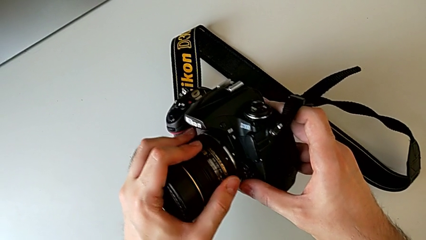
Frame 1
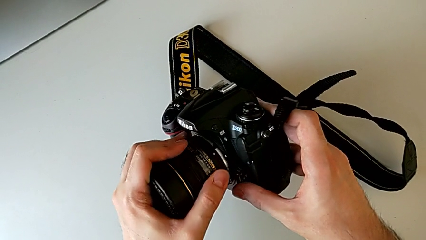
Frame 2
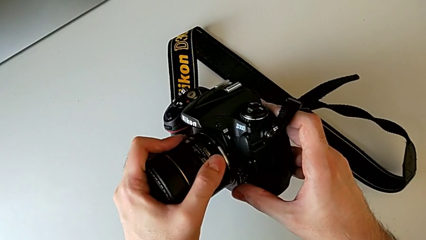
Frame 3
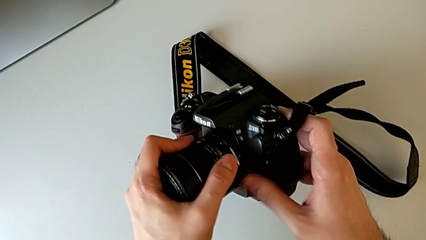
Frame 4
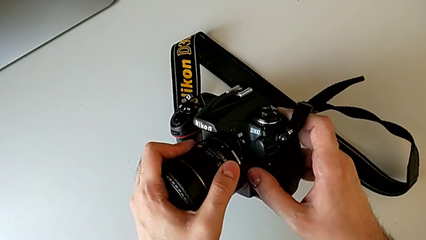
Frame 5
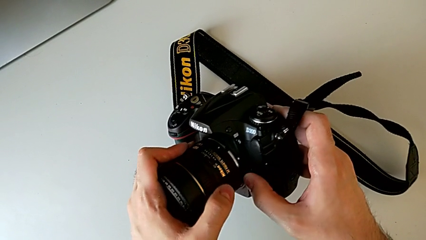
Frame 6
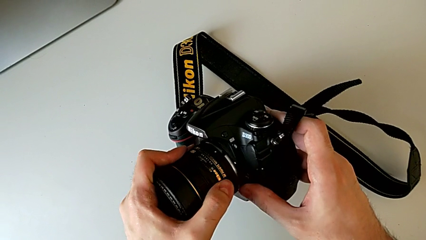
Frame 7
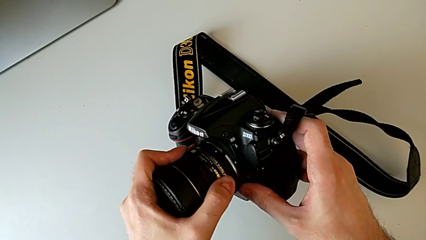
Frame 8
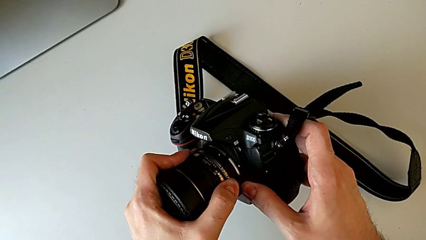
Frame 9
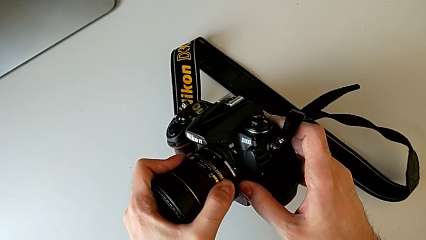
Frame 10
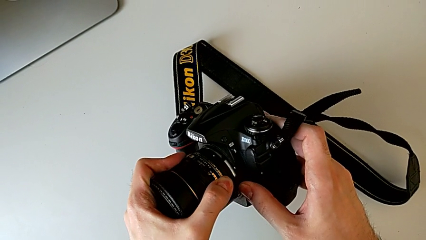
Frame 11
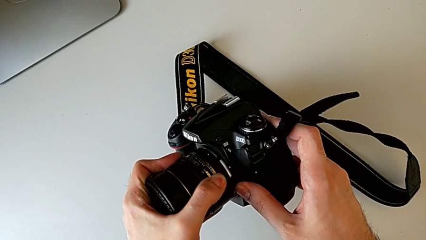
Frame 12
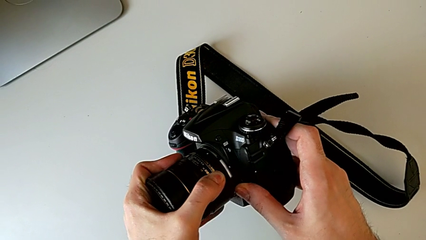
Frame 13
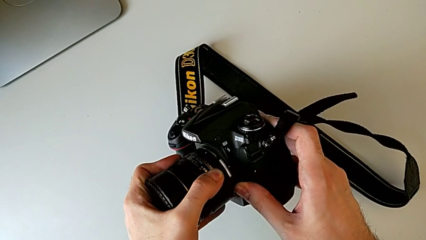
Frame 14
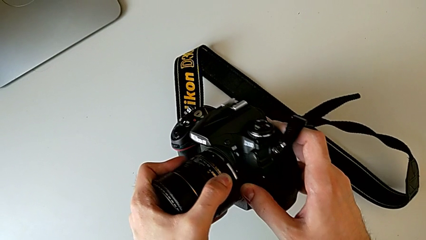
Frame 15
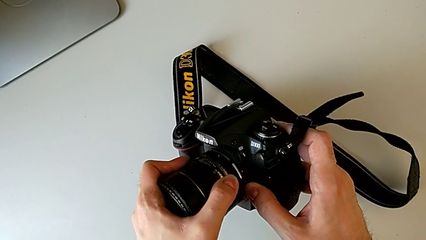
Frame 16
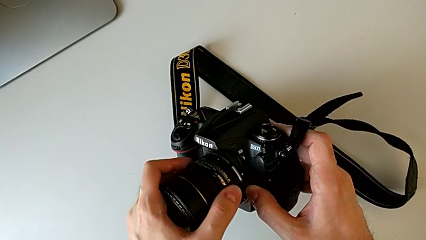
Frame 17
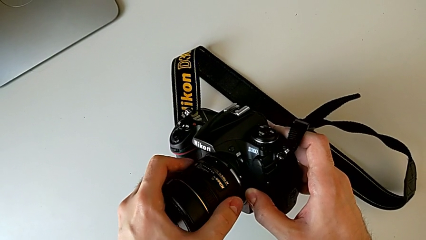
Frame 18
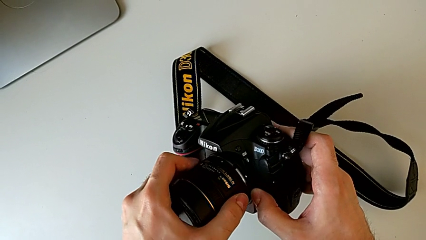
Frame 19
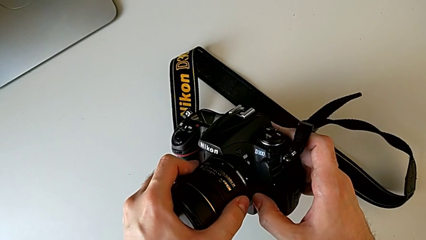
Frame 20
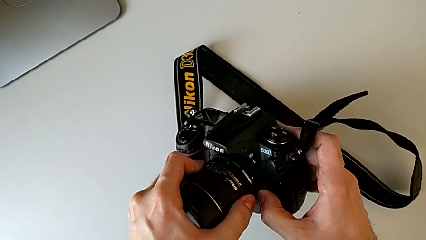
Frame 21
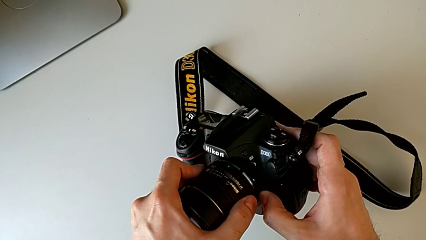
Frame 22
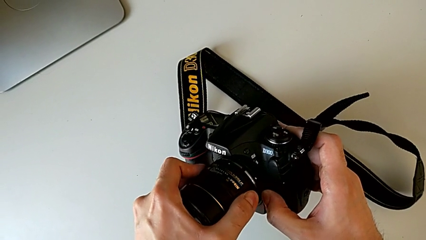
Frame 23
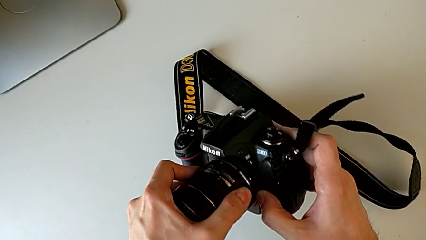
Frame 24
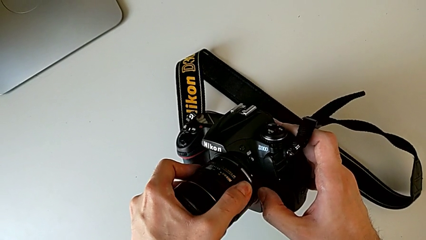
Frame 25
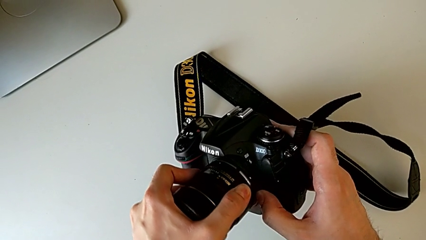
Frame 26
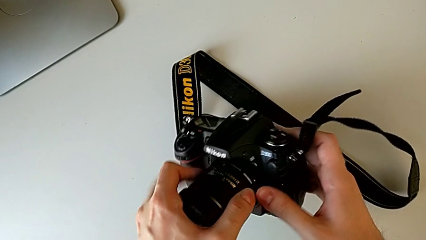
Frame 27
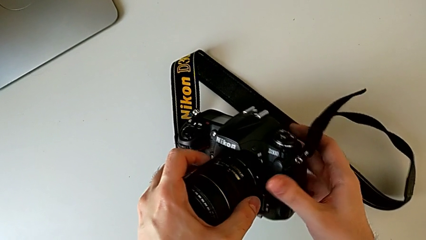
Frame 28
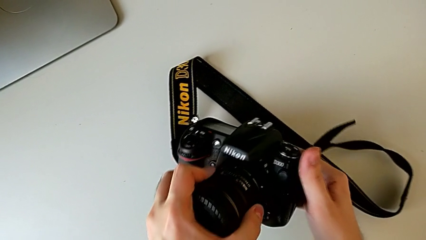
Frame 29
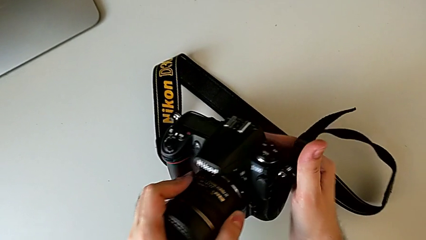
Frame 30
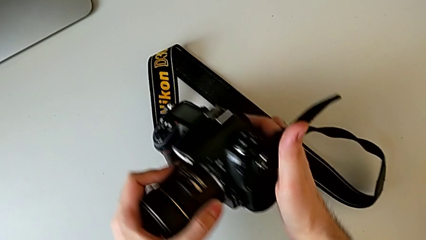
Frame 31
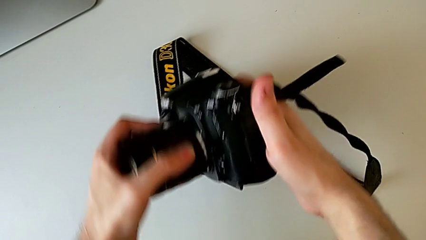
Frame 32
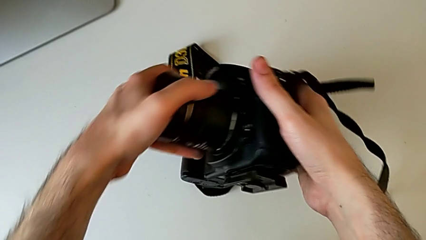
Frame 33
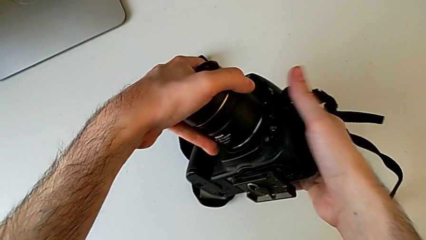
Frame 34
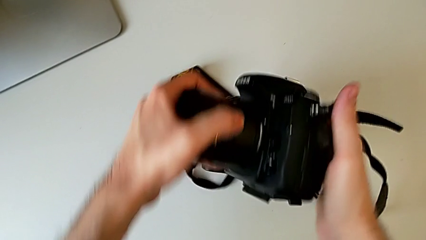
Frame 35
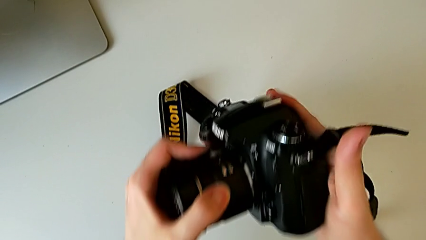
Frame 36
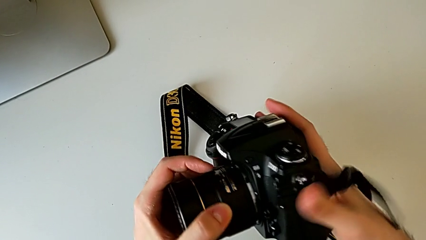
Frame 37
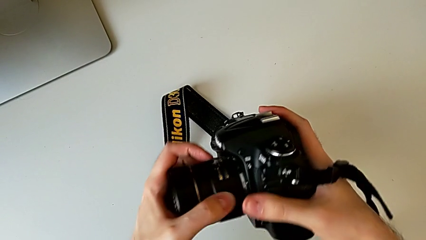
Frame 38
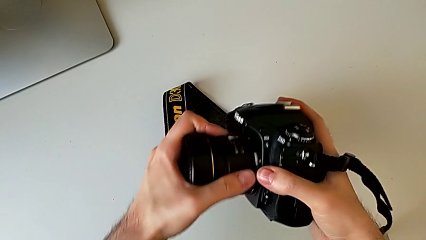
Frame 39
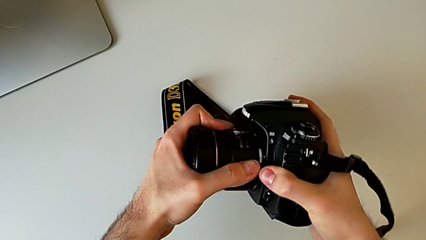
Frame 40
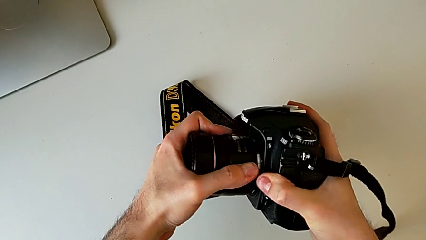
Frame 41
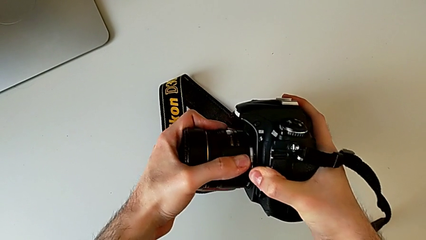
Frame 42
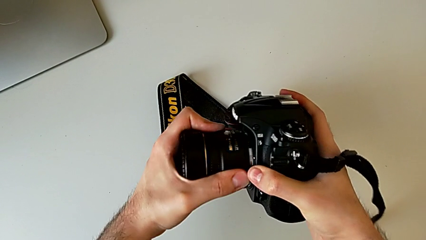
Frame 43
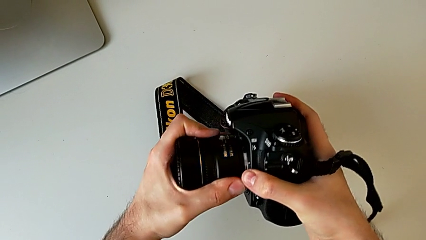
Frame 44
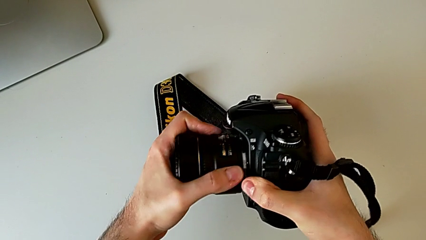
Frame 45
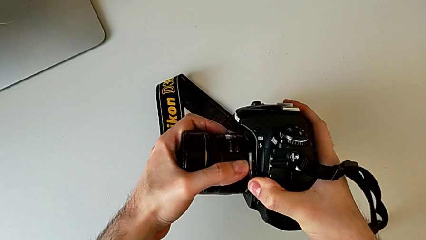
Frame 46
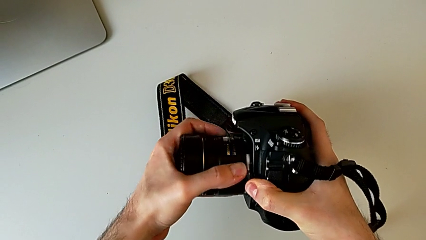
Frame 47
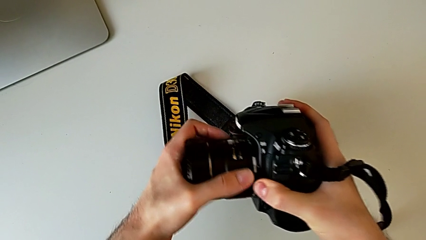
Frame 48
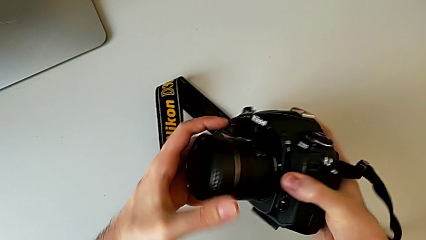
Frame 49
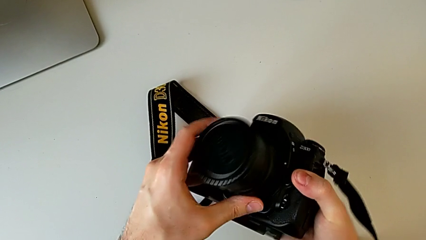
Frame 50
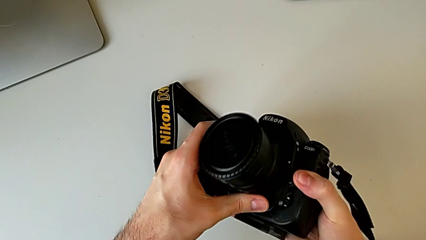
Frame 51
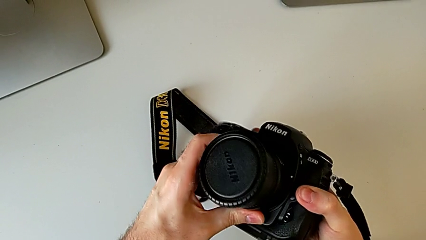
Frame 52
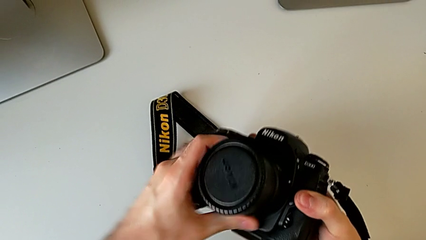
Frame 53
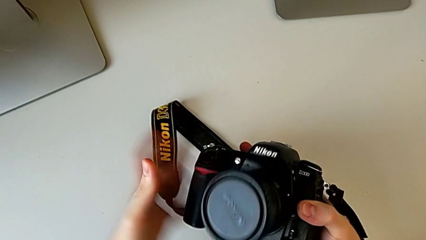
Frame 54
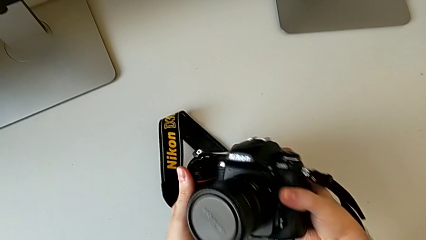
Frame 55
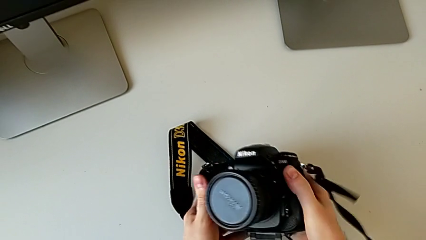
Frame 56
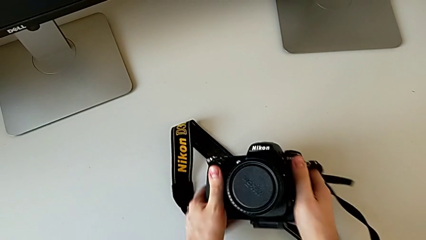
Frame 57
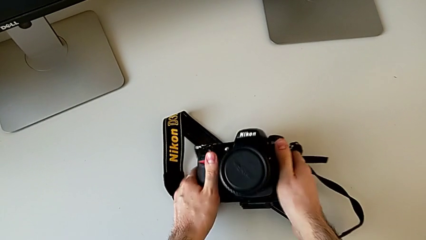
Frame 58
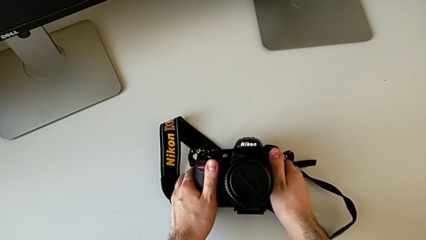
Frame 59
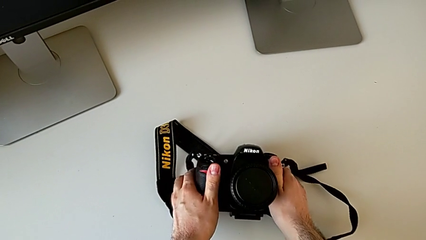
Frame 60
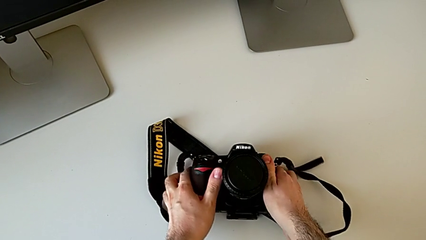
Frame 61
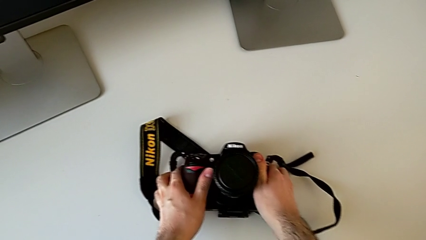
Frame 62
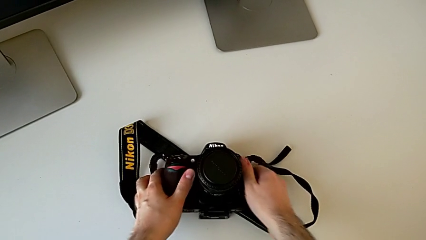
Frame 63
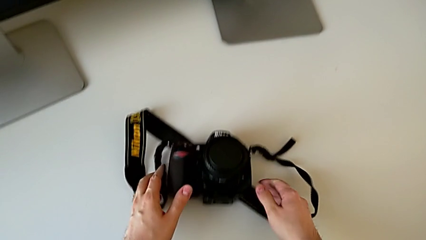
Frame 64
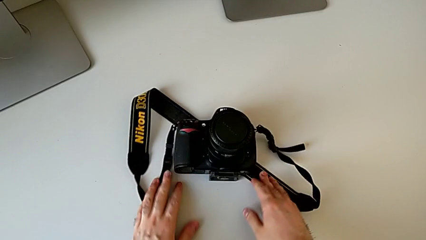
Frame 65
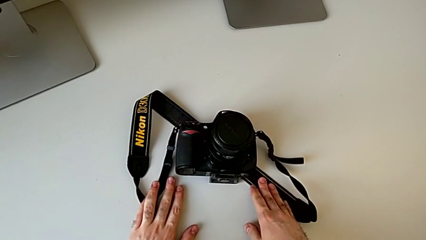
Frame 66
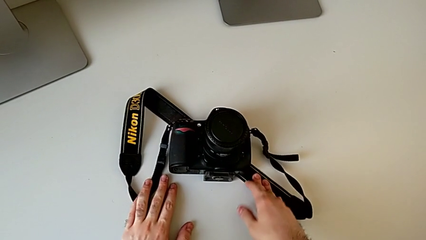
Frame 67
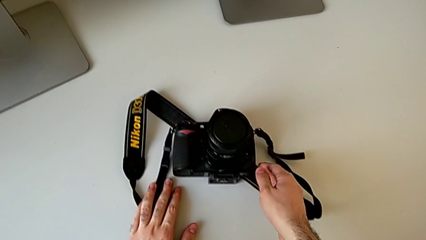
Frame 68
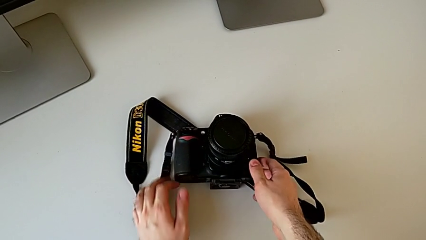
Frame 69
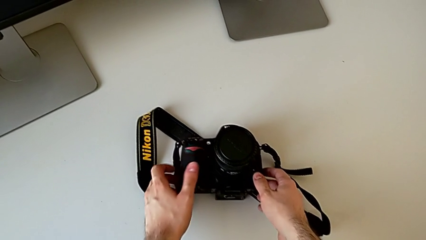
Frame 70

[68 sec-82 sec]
The camera wearer is attaching the lens. They rotate the lens, assemble it and place the DSLR.
